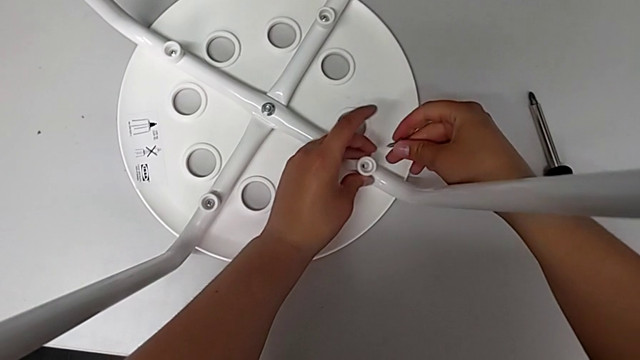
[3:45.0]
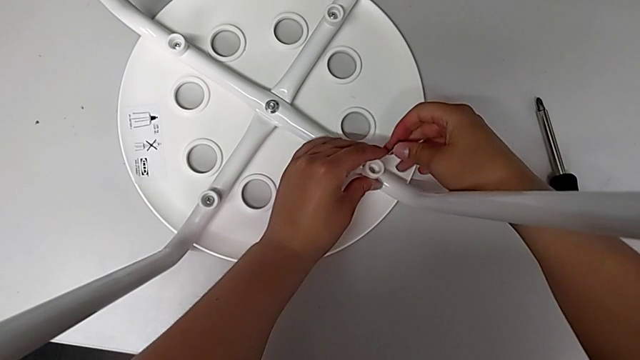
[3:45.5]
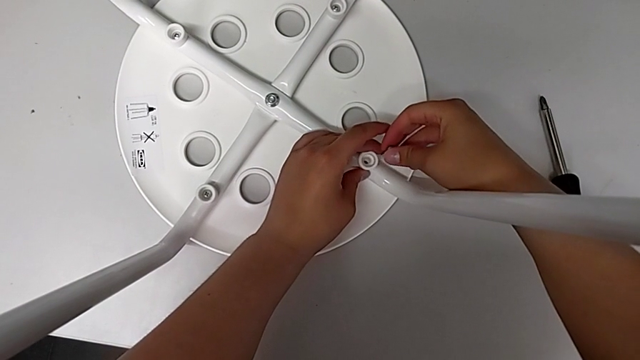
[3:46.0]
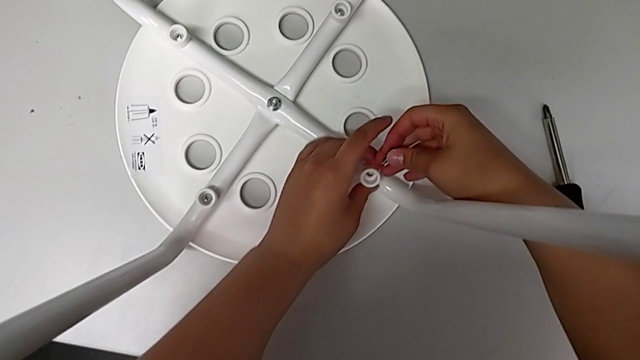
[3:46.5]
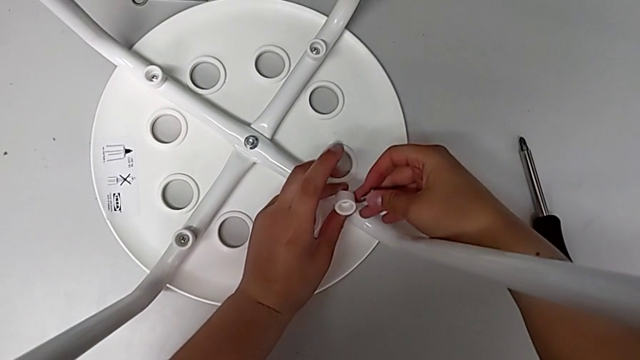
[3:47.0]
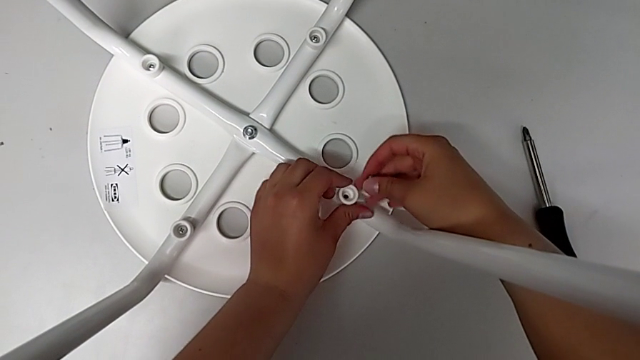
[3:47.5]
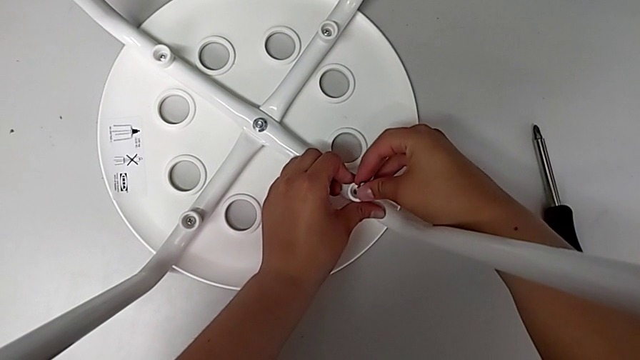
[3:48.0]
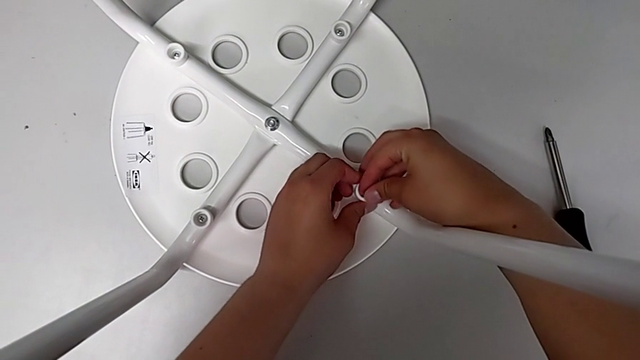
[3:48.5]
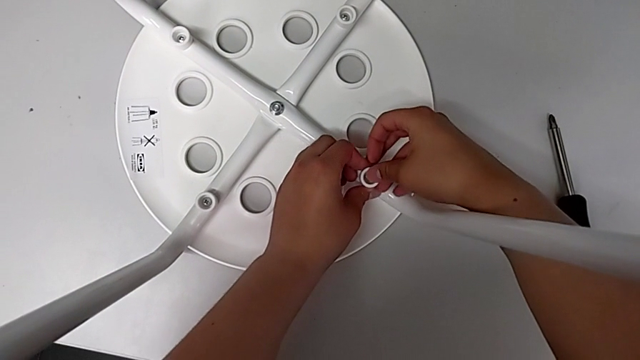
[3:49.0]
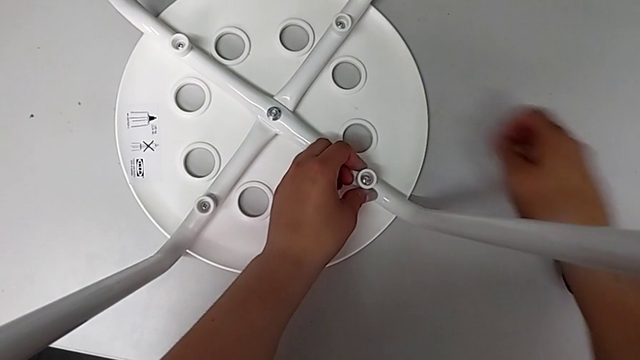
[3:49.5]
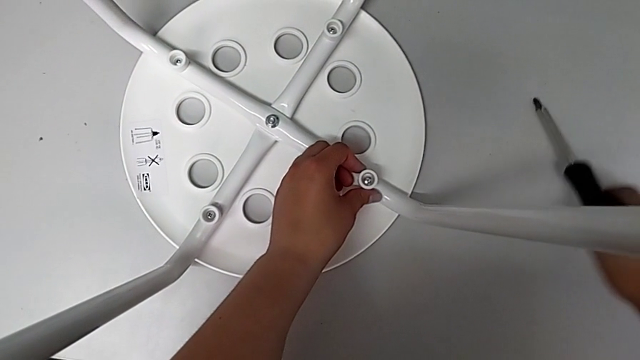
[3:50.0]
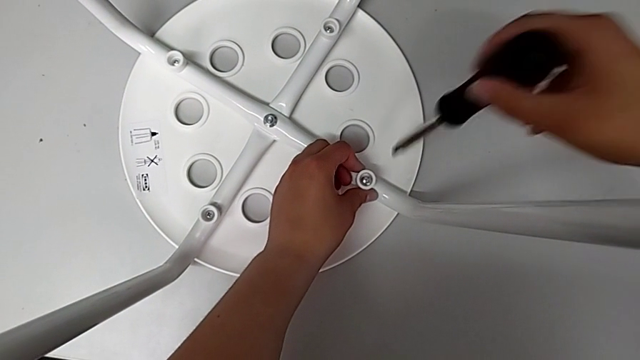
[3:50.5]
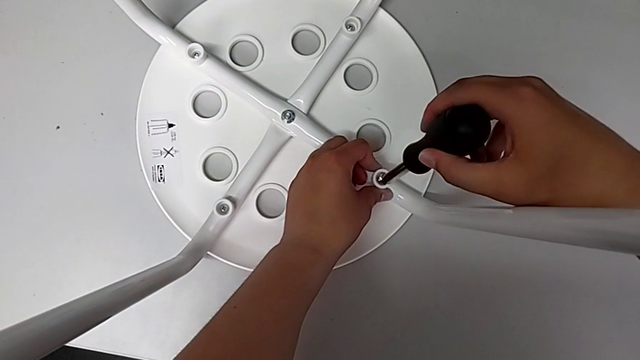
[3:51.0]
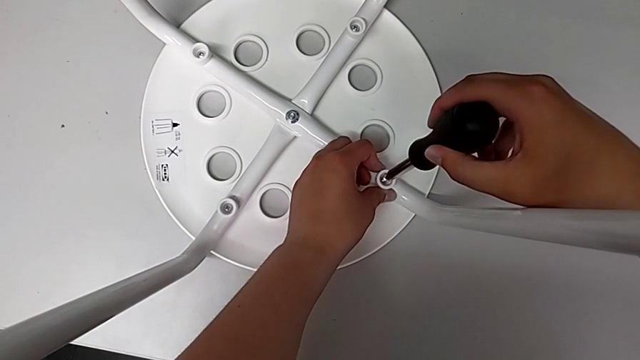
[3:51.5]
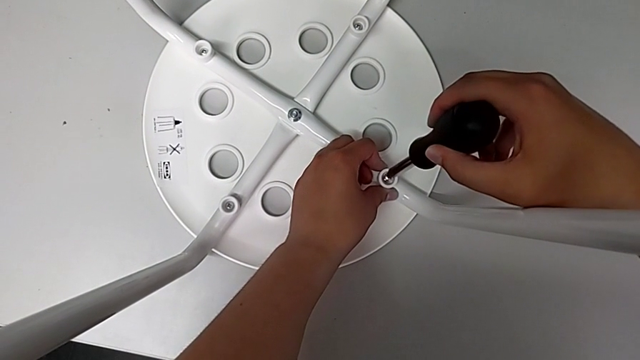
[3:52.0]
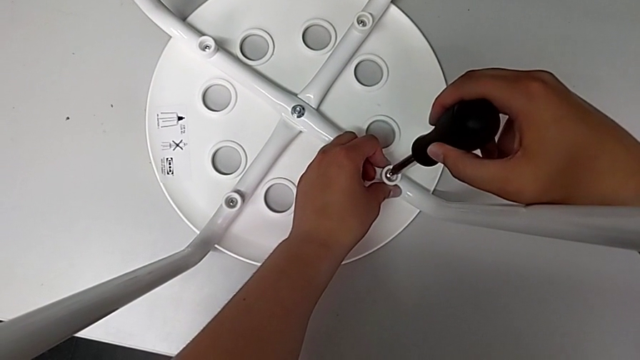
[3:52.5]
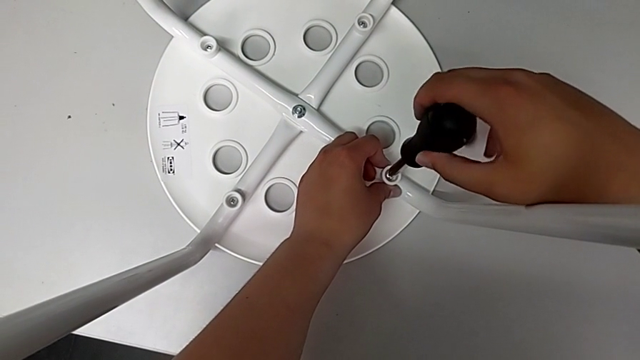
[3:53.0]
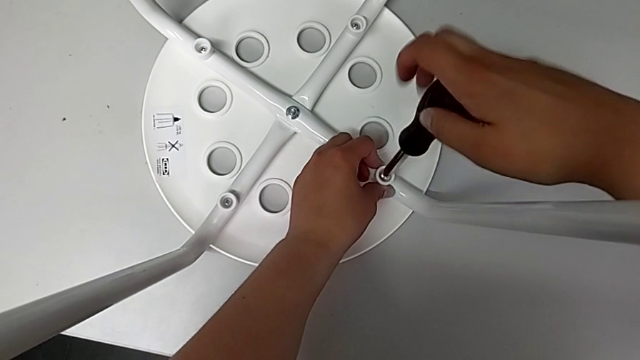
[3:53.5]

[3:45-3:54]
The camera wearer is screwing the fourth screw. They insert the washer, grab the screwdriver, lift it and insert it.

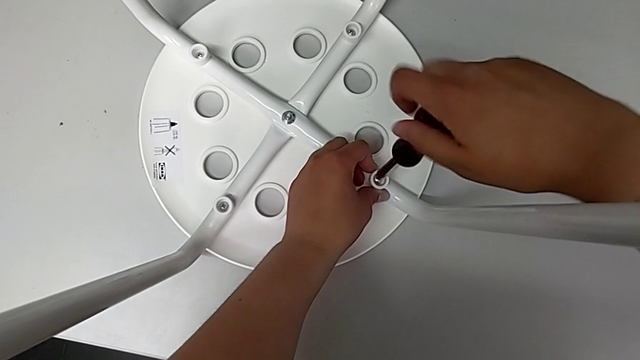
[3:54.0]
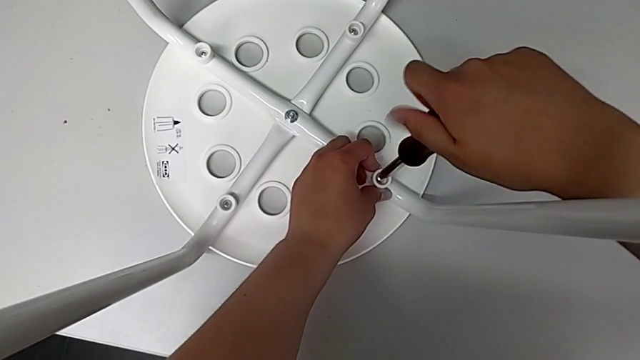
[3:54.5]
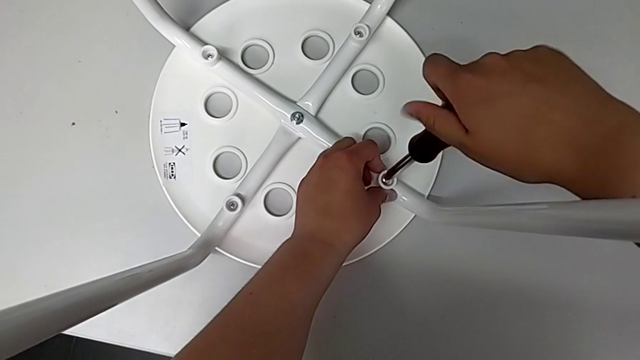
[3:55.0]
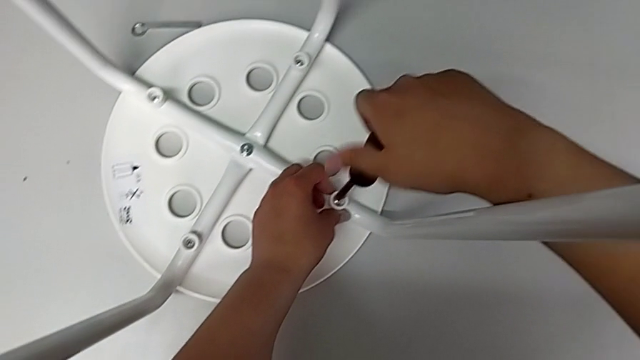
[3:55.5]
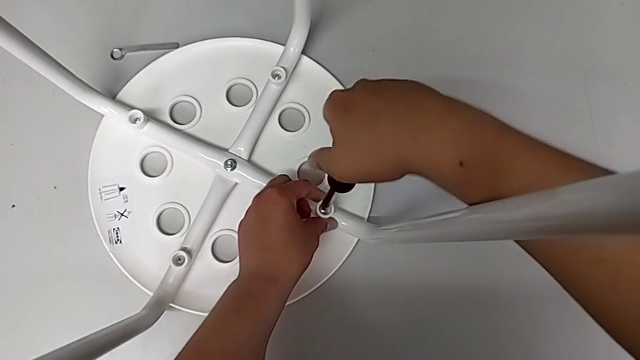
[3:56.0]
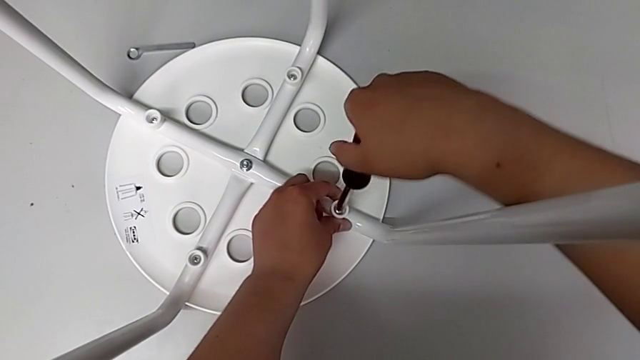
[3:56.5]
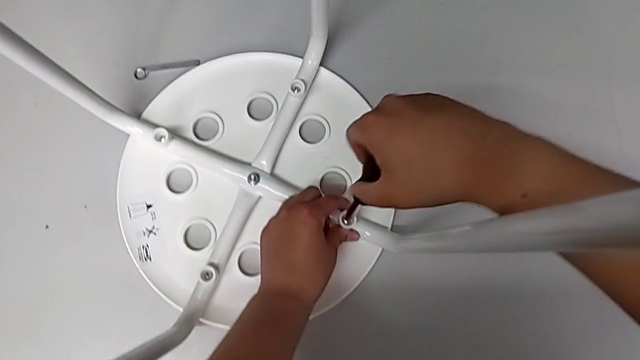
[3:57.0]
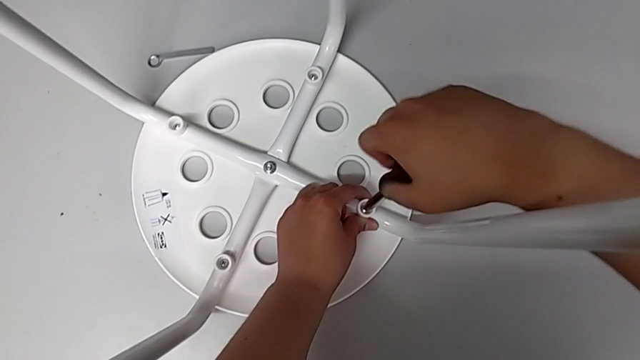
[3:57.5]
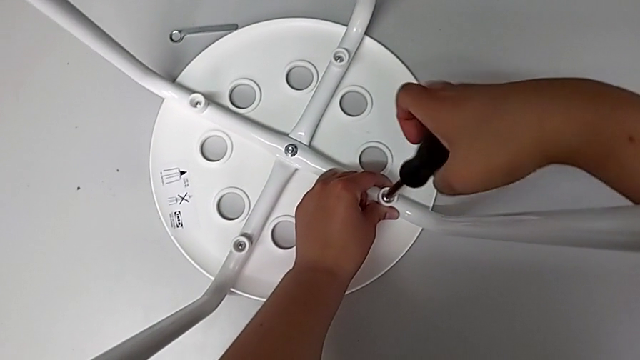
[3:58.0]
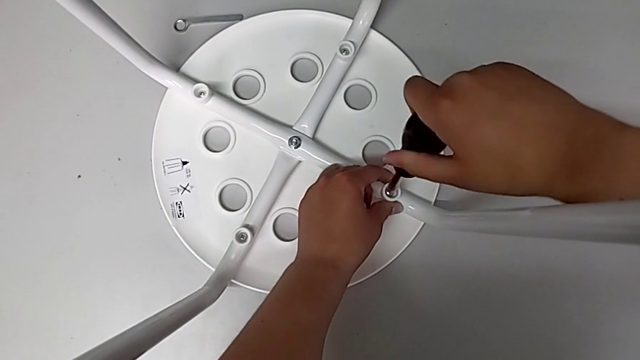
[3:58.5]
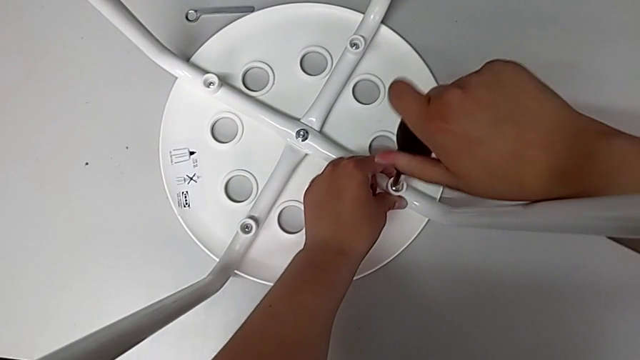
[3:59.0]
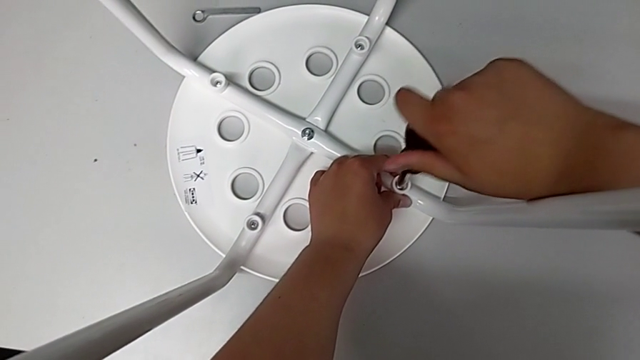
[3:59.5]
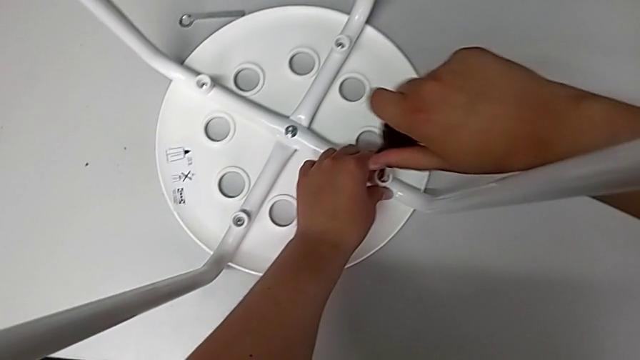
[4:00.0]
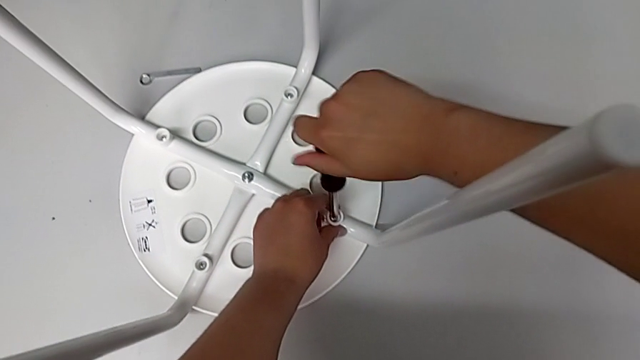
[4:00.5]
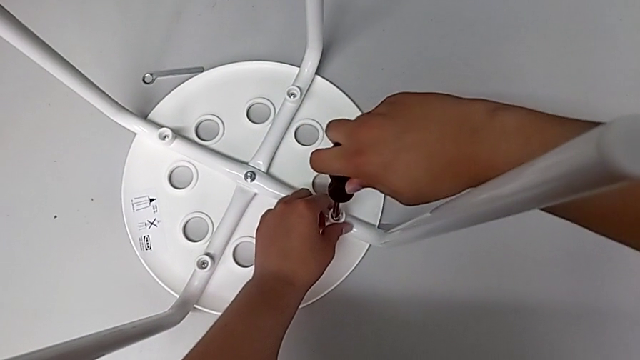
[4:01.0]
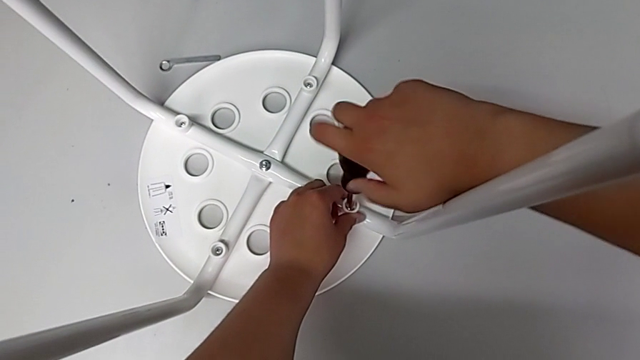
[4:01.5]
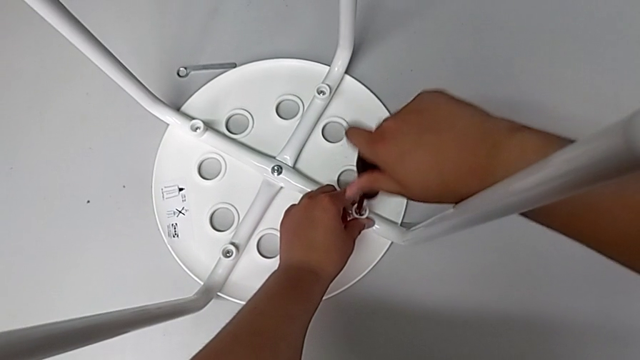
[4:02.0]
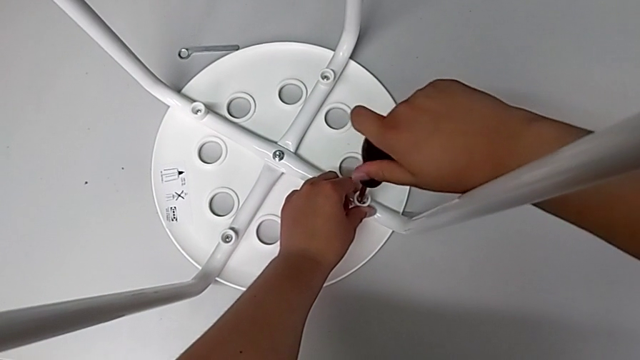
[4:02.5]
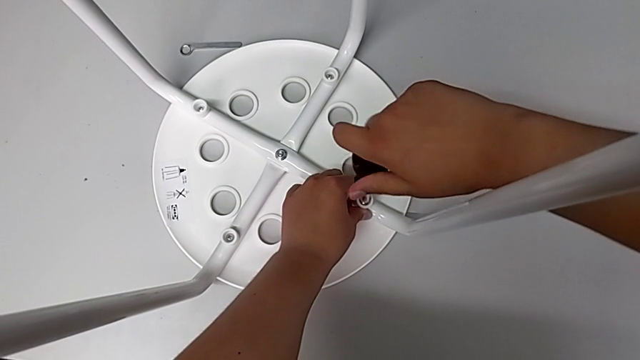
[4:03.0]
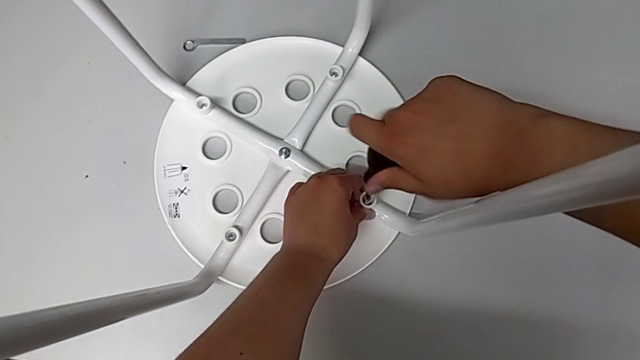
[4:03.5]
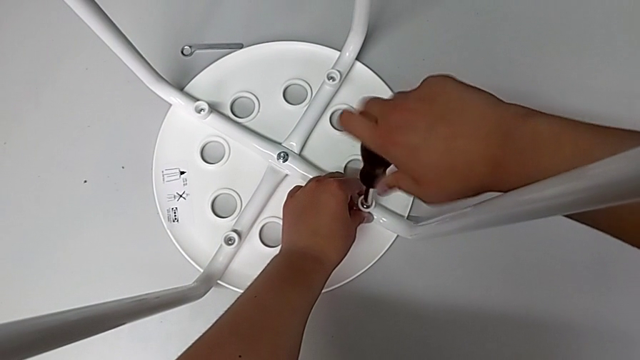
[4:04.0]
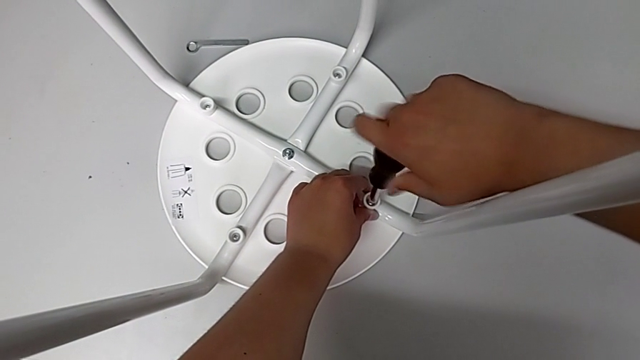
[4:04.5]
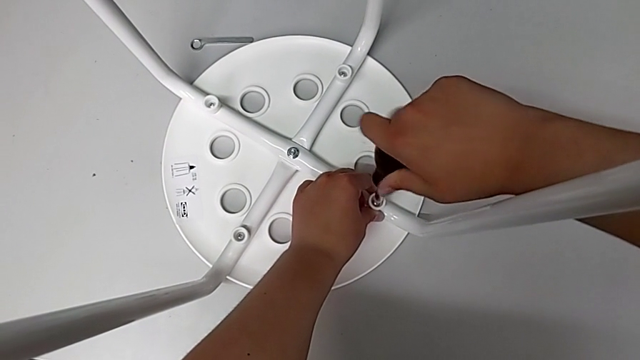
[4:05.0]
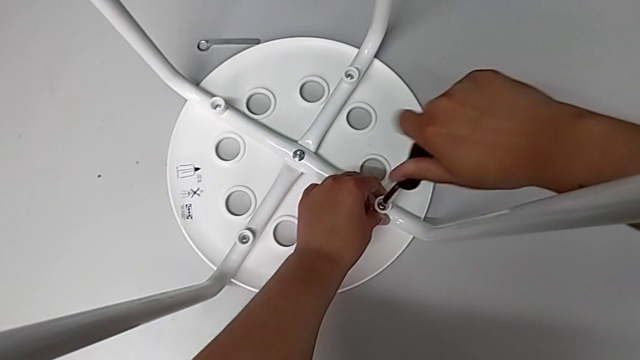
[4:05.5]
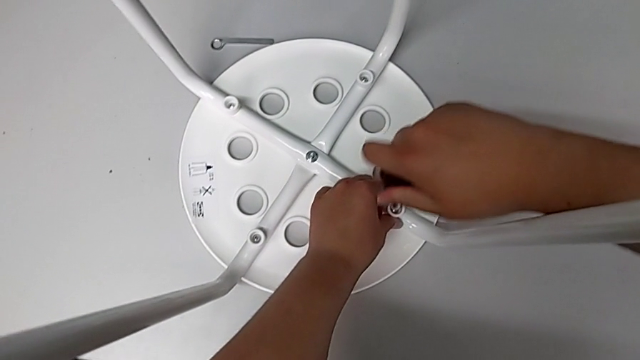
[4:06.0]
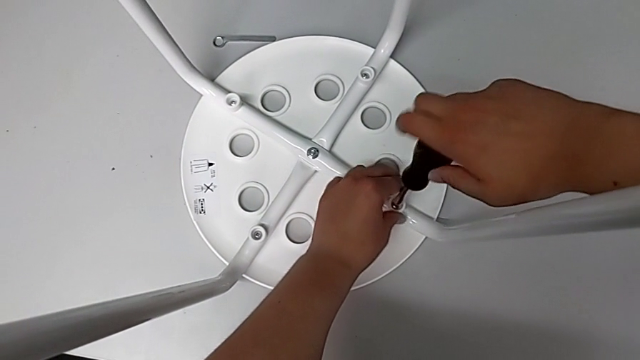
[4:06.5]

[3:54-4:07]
The camera wearer is screwing the fourth screw. They keep screwing the fourth screw.
